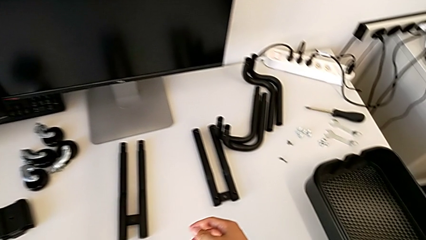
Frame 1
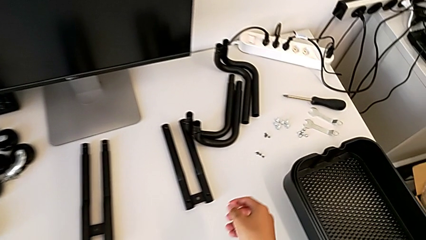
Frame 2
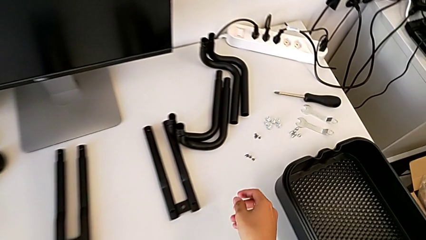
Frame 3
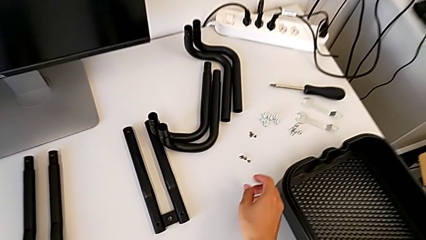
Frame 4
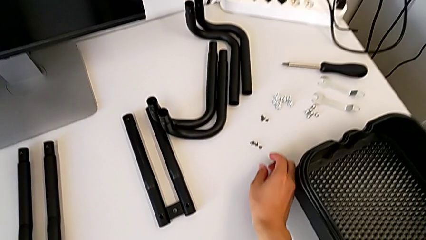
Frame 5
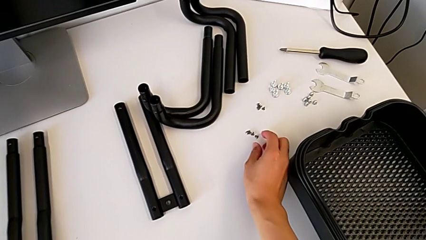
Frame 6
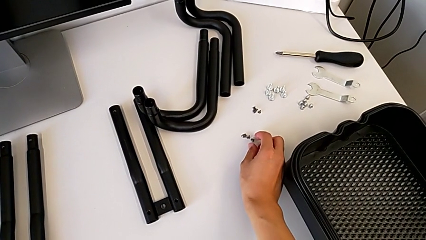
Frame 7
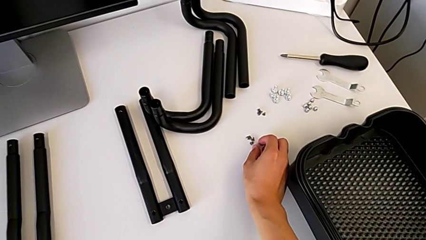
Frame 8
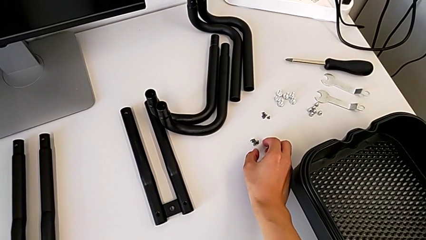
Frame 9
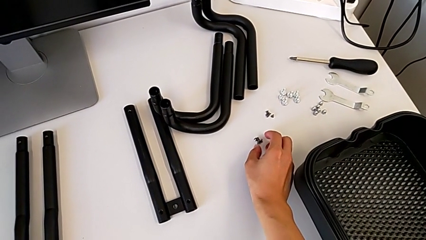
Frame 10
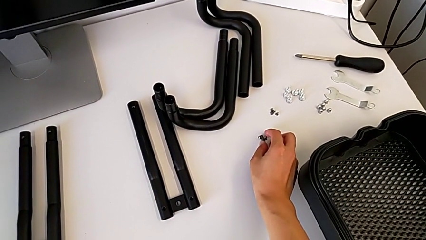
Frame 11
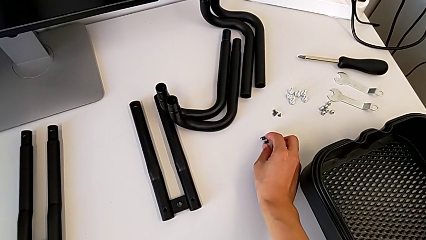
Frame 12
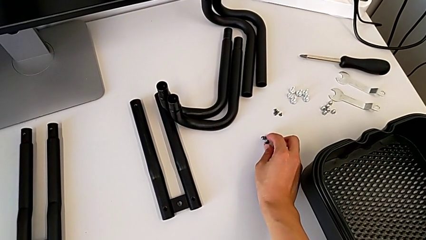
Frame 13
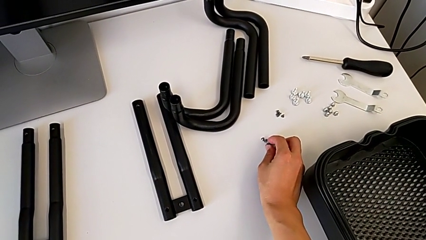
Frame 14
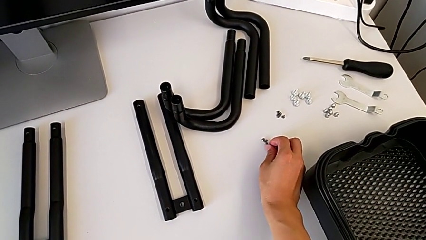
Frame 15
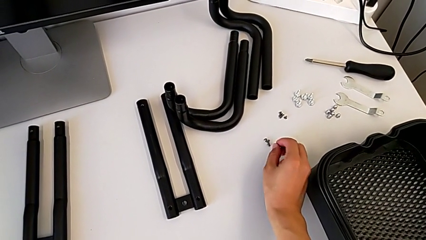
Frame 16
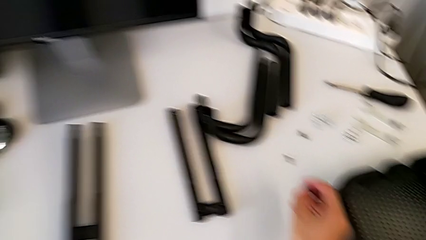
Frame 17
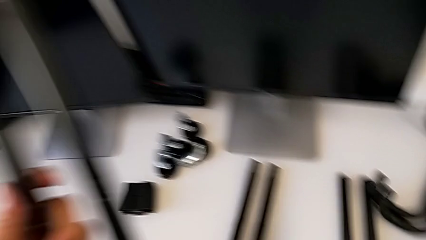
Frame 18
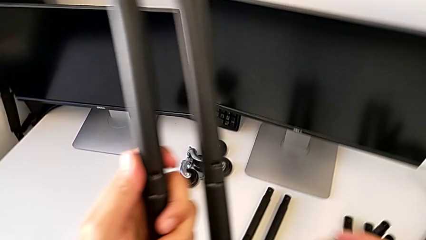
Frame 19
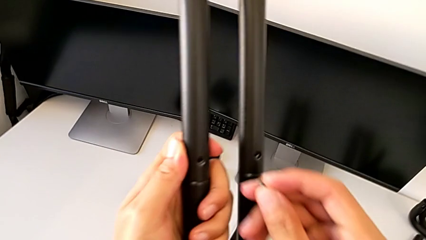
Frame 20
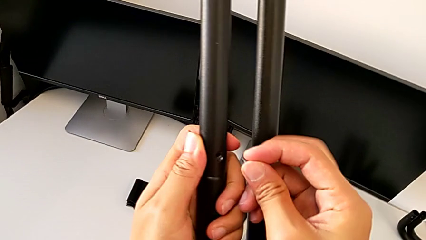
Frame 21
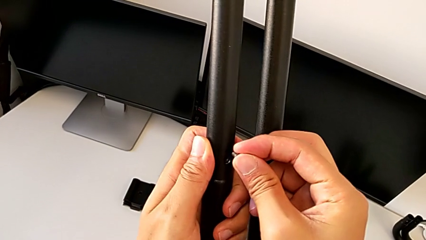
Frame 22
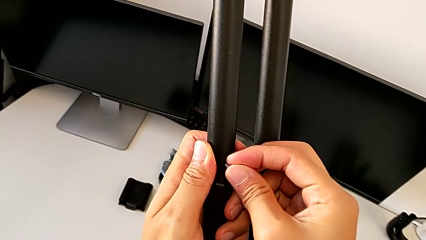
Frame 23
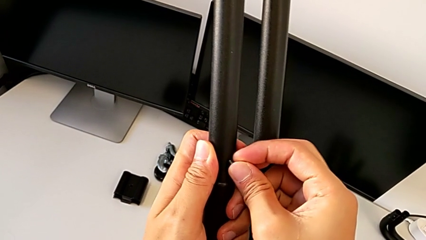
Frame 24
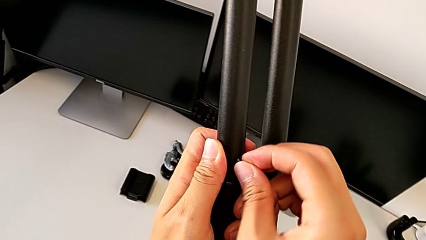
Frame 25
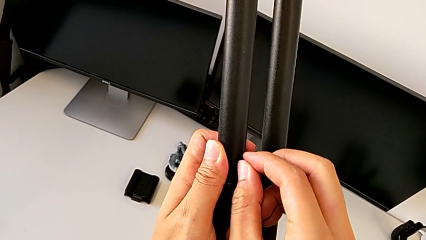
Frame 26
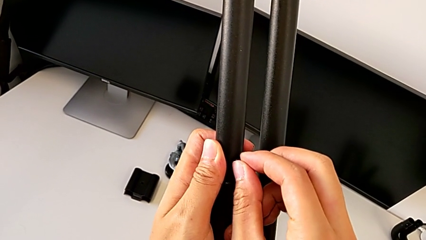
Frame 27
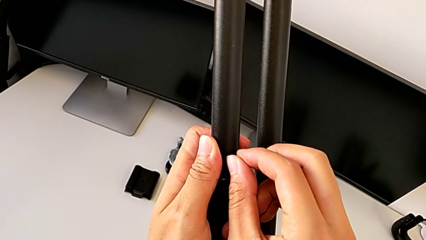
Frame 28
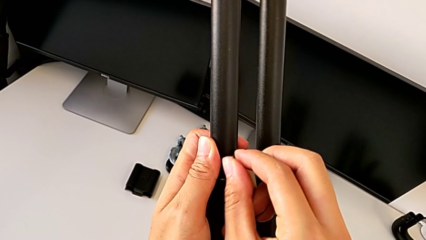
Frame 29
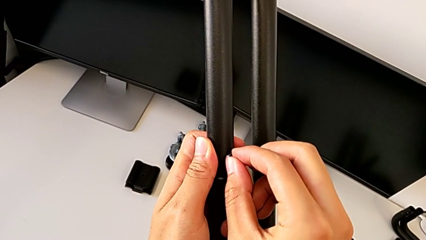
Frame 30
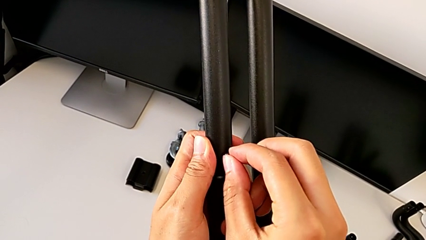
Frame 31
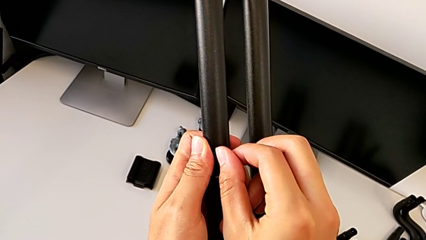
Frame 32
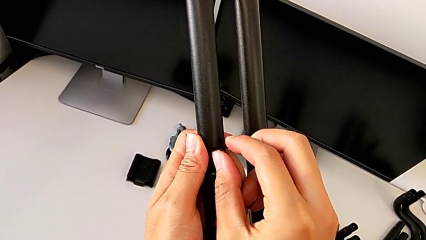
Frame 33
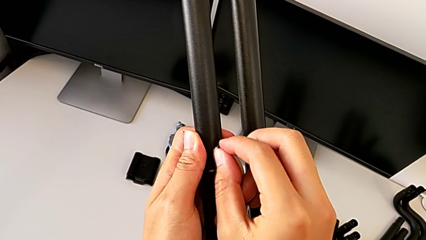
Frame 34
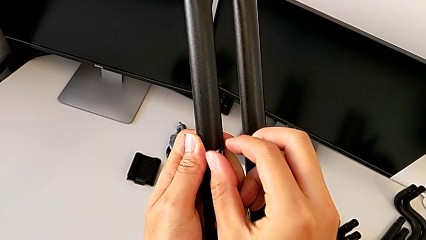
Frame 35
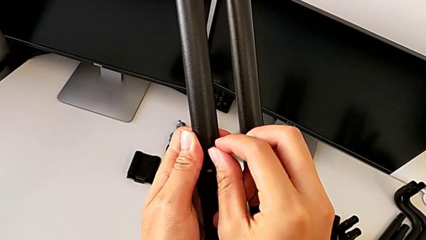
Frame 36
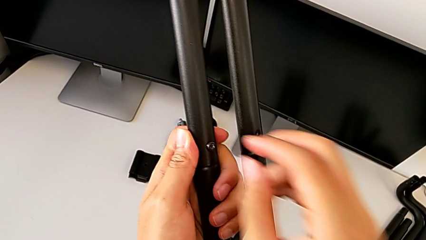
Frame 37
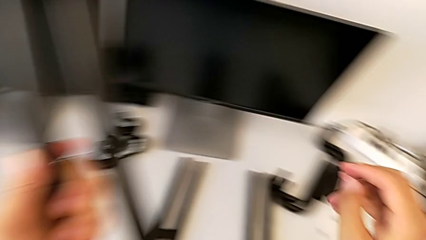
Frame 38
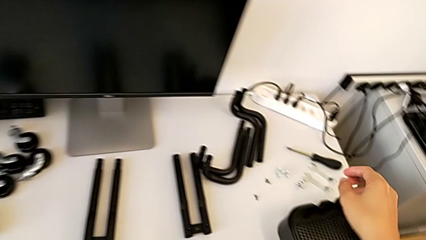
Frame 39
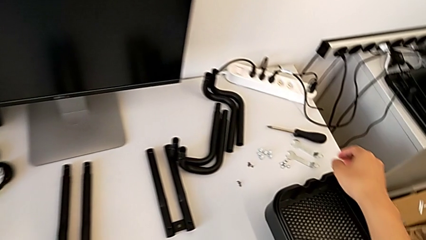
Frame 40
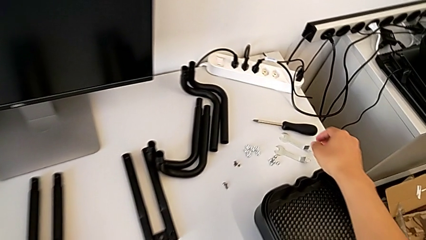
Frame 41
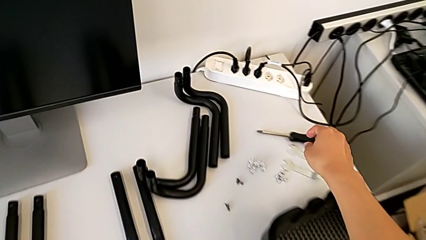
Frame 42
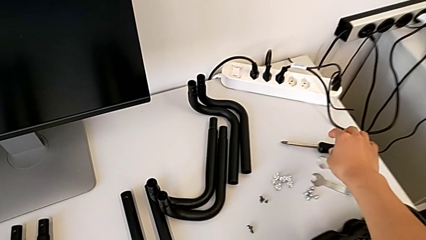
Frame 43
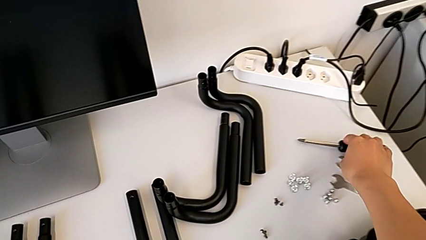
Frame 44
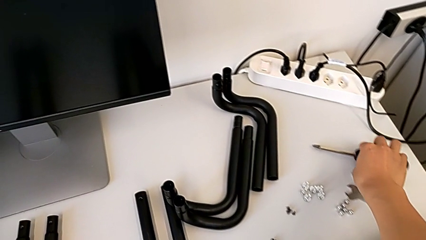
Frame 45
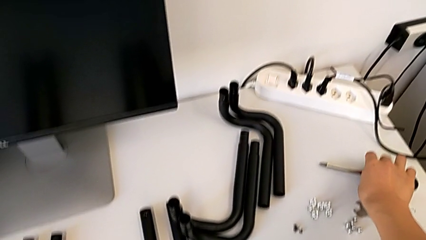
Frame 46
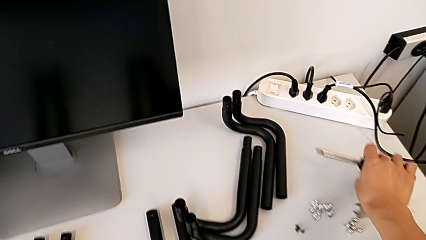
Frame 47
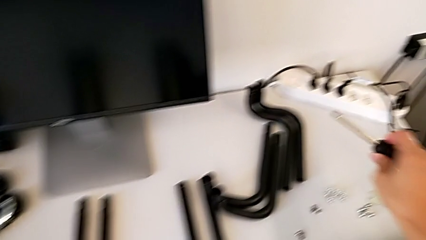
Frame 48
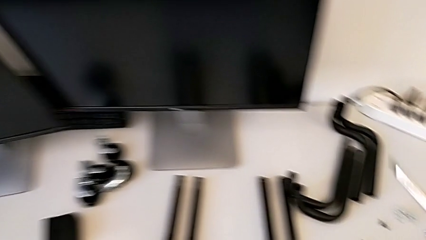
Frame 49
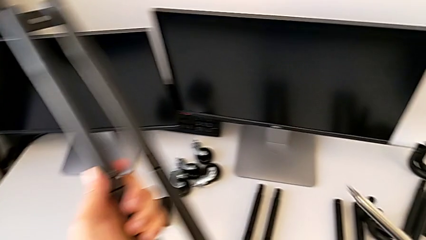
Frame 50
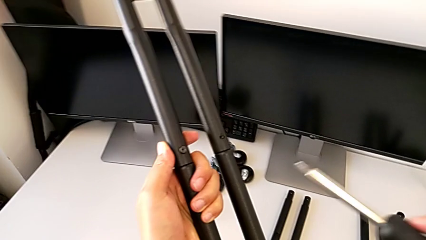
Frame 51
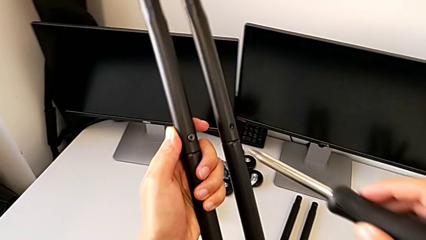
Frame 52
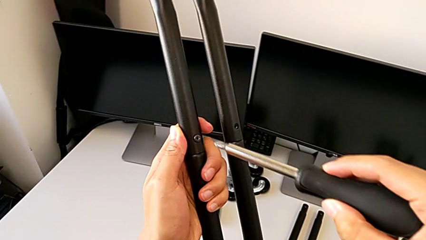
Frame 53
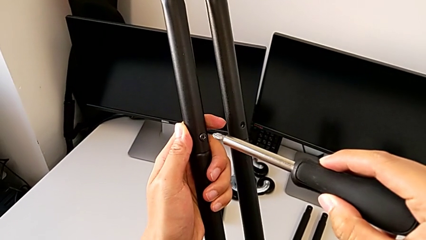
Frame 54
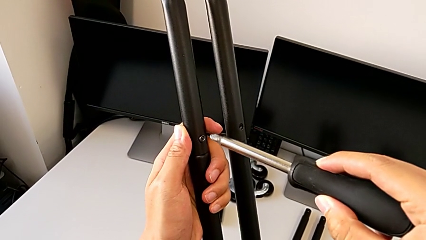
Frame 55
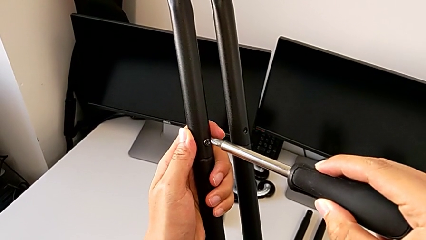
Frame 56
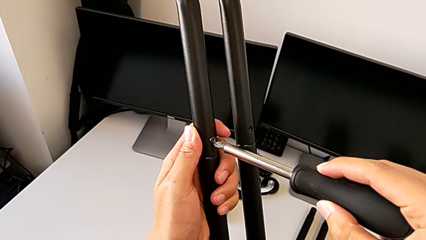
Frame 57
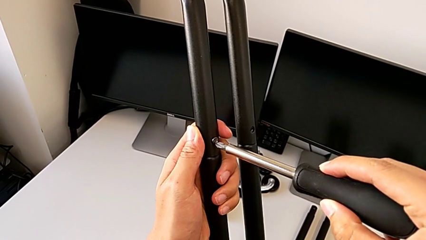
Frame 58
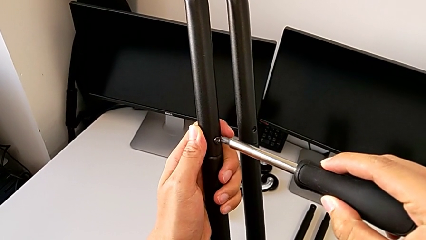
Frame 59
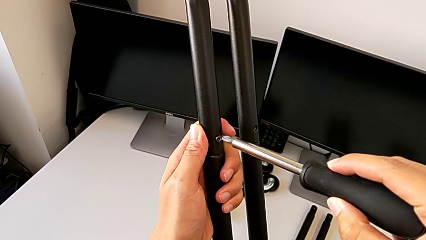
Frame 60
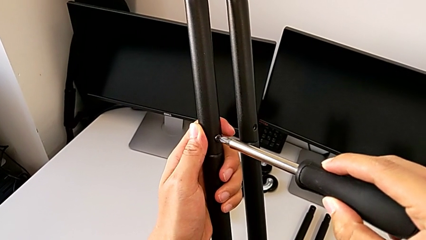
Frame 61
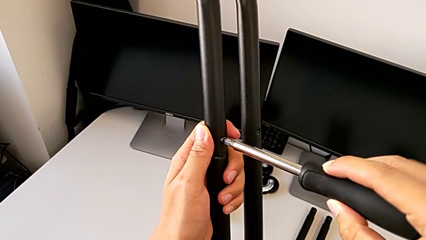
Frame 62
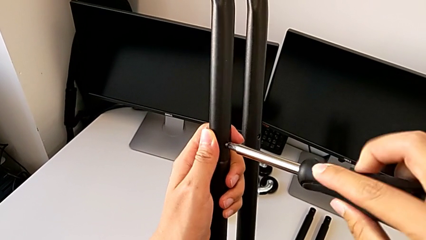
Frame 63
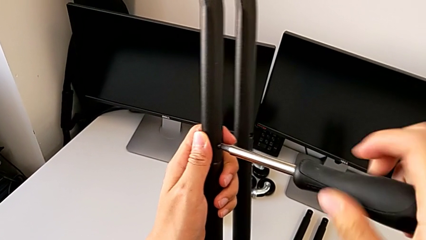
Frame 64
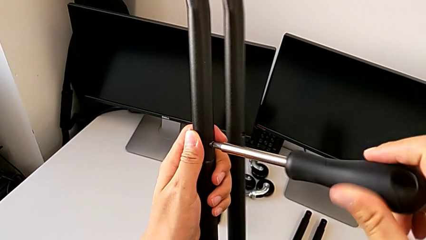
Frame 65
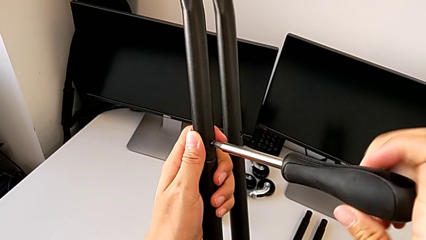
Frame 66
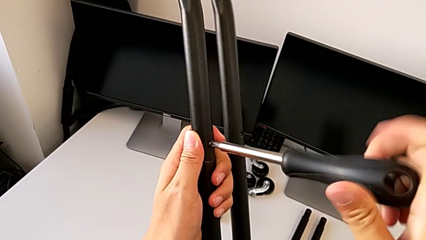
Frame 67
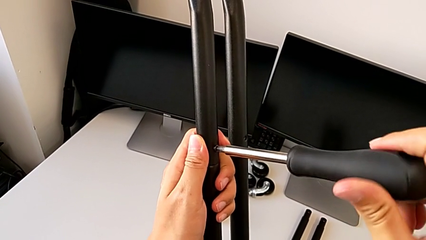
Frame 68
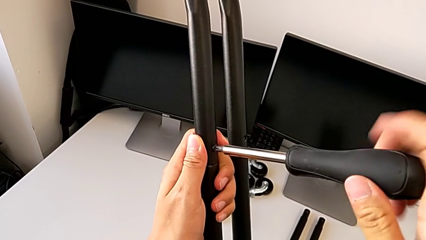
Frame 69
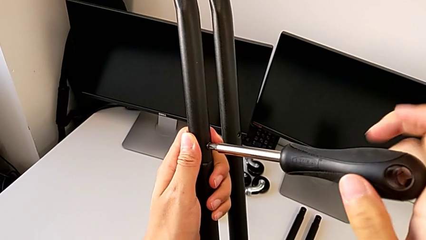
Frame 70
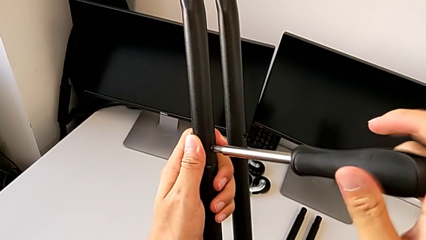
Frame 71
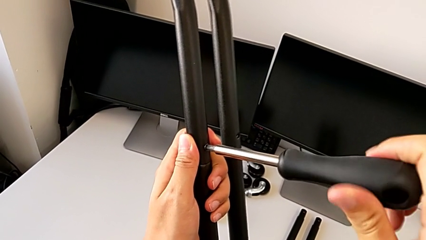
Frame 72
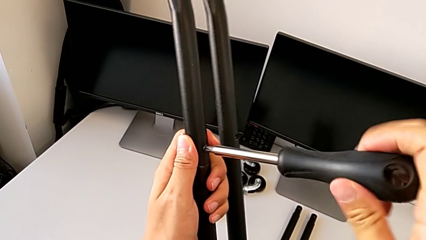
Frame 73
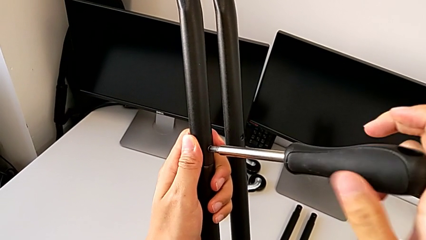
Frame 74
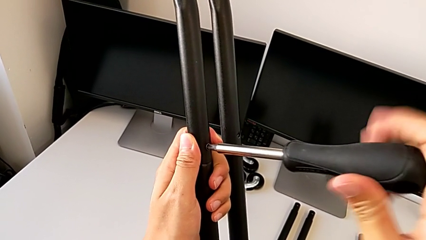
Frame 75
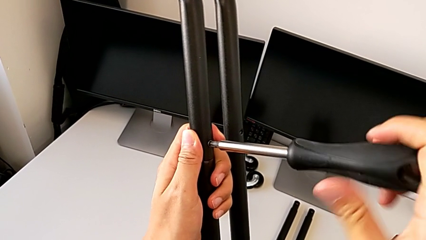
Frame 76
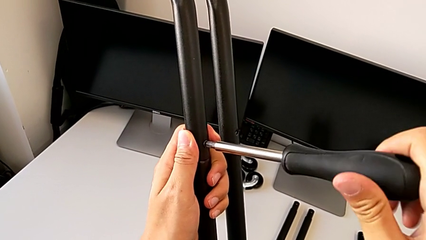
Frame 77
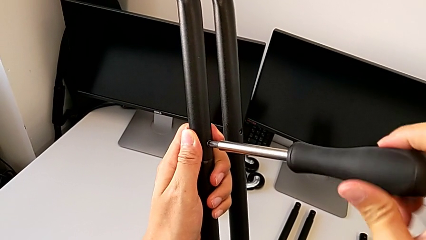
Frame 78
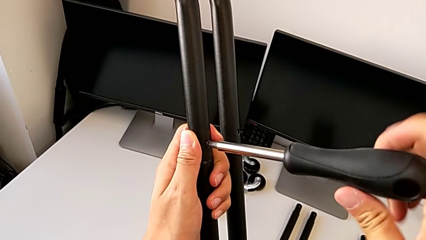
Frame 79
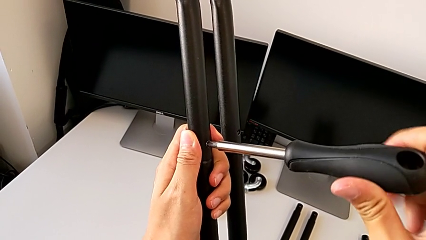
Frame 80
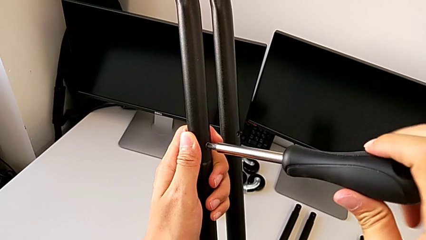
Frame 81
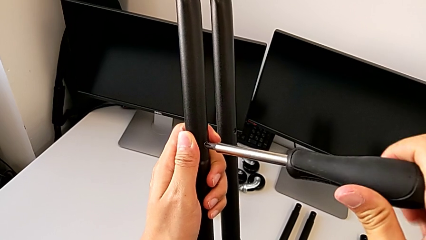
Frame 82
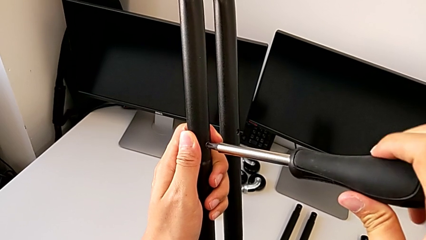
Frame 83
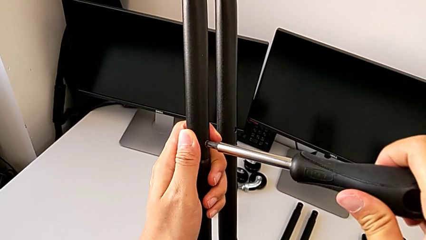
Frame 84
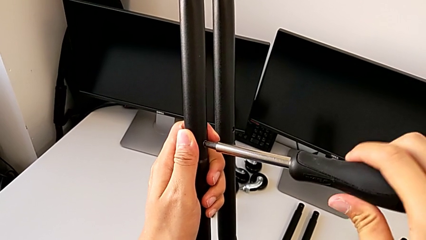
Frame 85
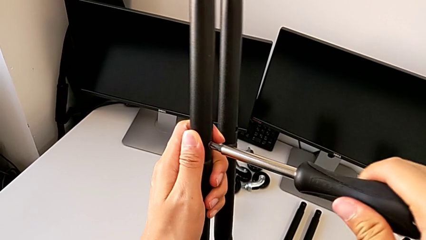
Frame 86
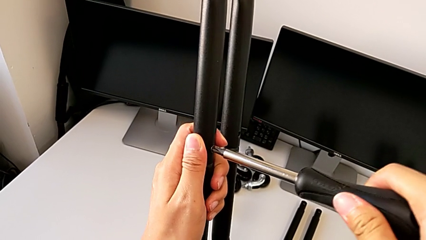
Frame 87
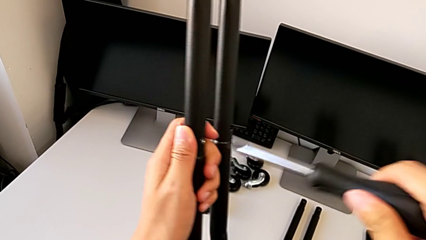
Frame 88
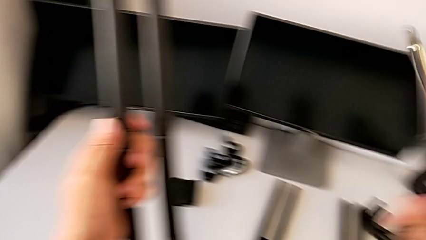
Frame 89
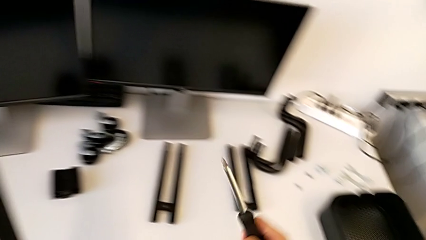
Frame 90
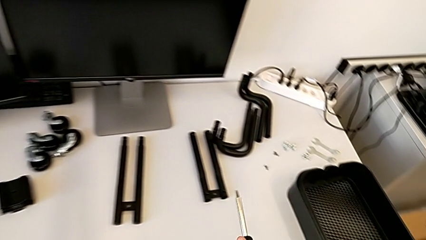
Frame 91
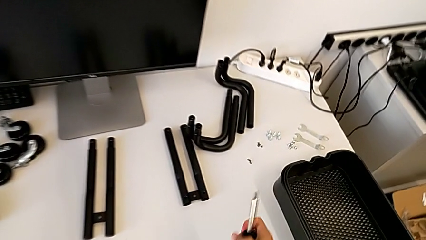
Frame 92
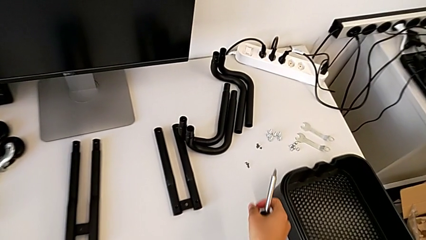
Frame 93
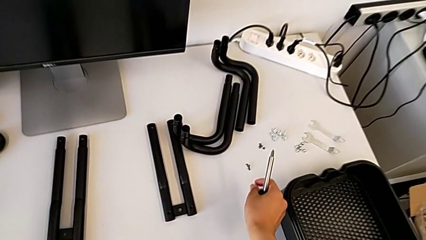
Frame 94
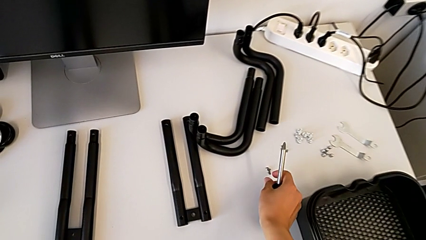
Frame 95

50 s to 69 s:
The camera wearer is assembling the first side bars. They approach the first screw, grab it, lift it, insert it, screw it, approach the screwdriver, grab it, lift it, insert the first screwdriver, screw the first screw, approach the second screw and grab it.
